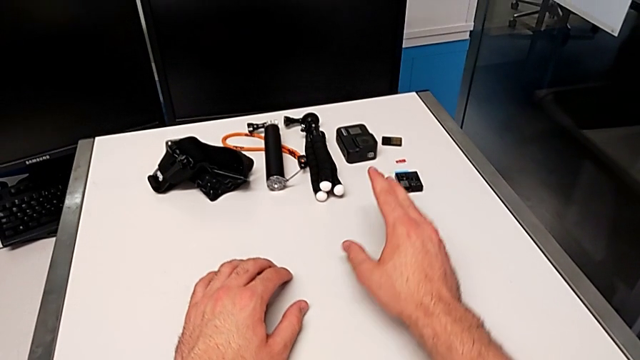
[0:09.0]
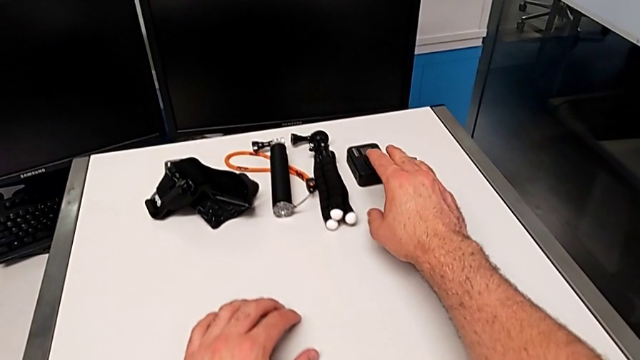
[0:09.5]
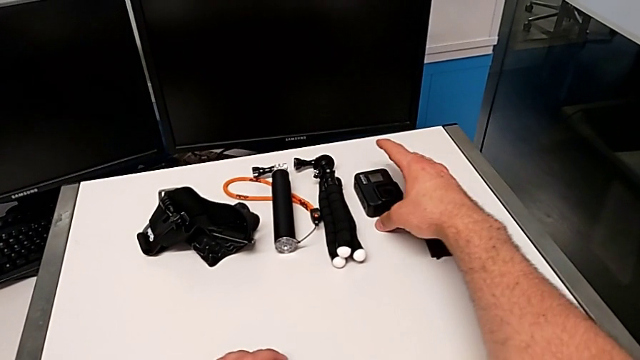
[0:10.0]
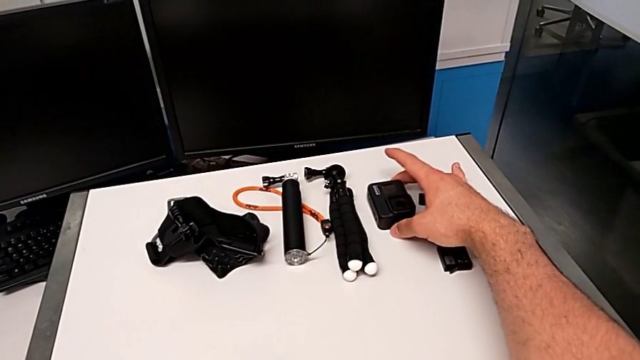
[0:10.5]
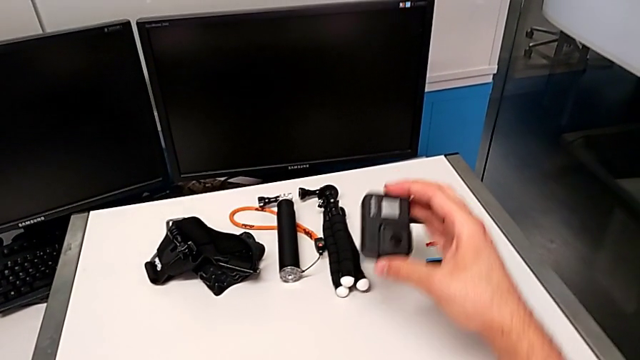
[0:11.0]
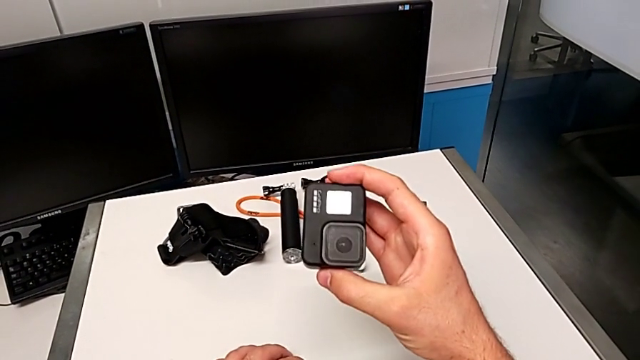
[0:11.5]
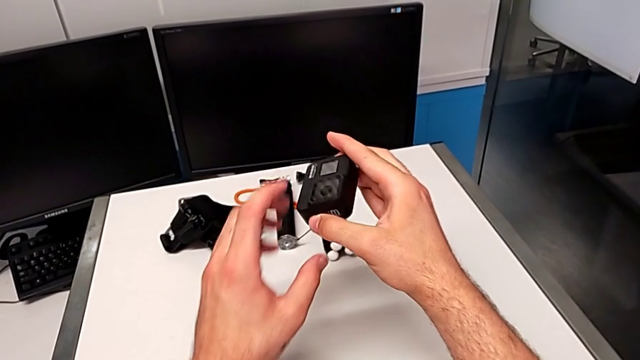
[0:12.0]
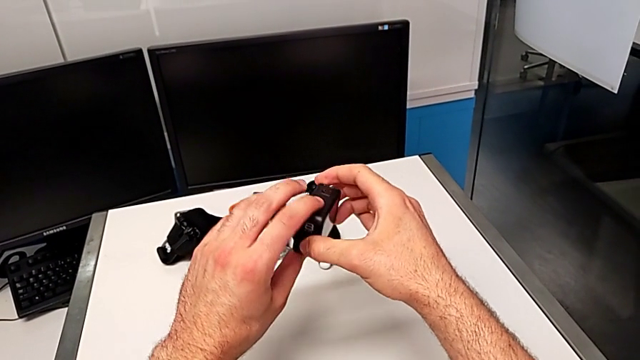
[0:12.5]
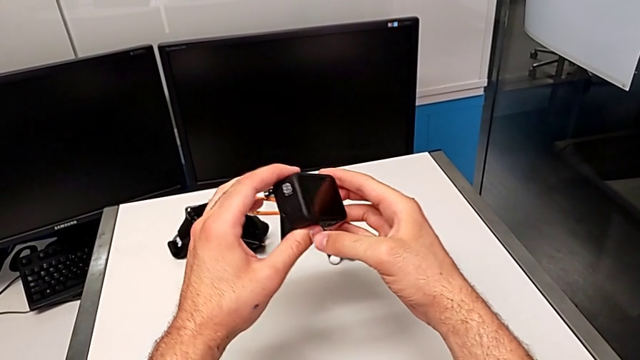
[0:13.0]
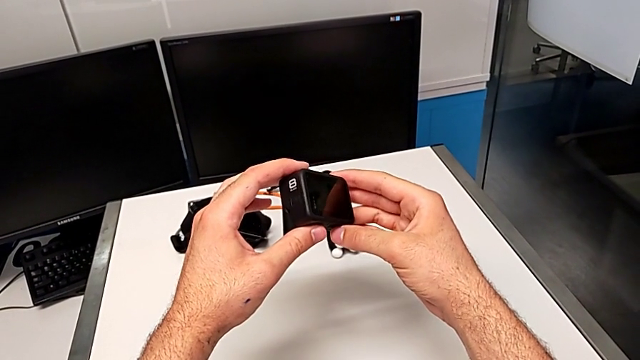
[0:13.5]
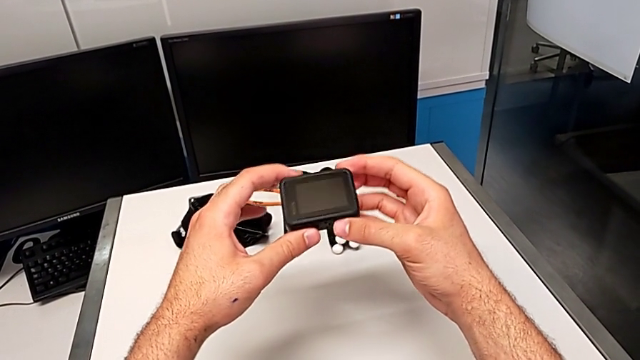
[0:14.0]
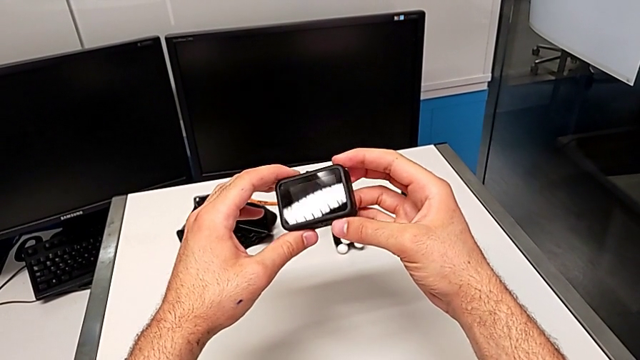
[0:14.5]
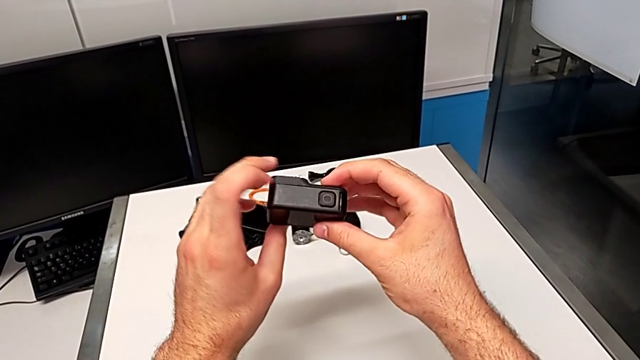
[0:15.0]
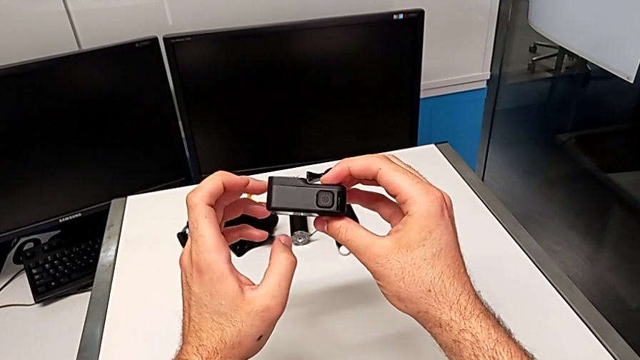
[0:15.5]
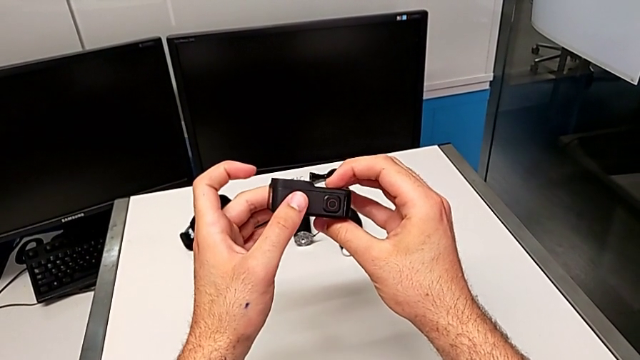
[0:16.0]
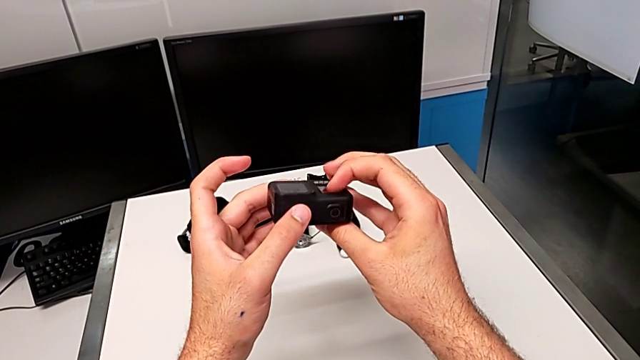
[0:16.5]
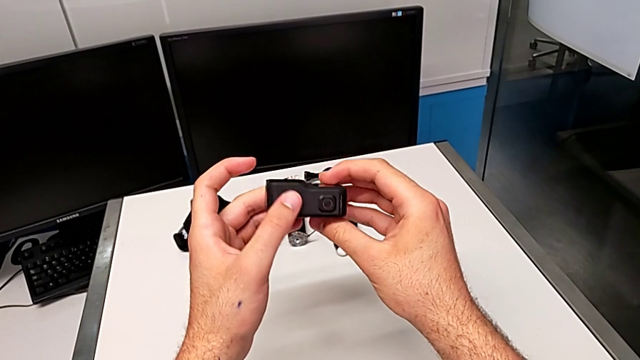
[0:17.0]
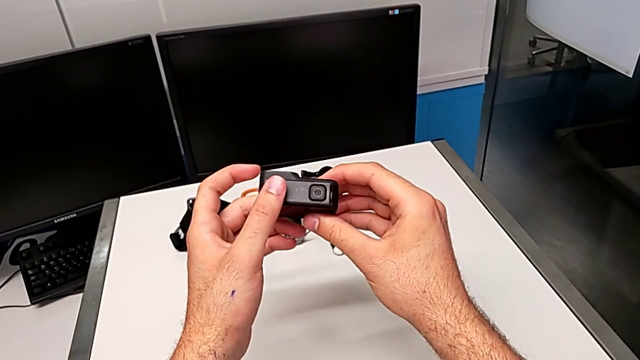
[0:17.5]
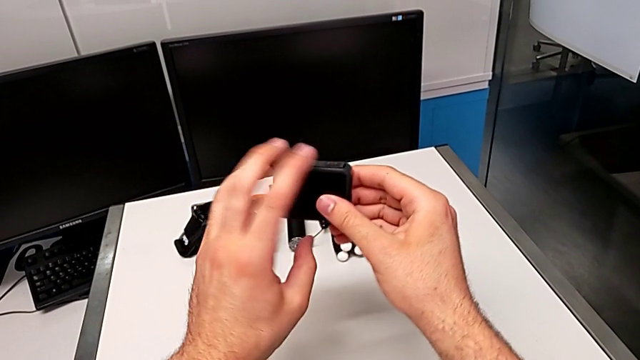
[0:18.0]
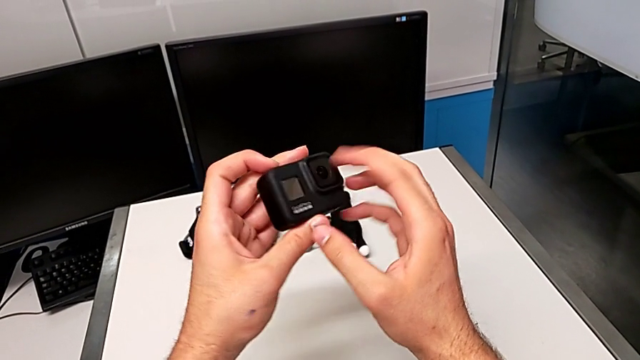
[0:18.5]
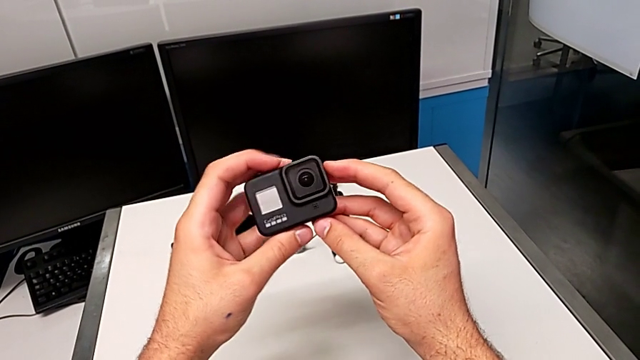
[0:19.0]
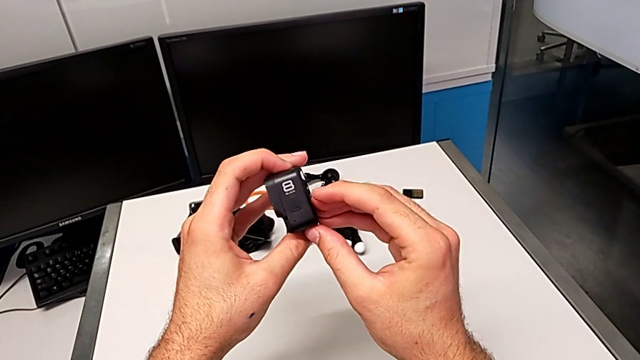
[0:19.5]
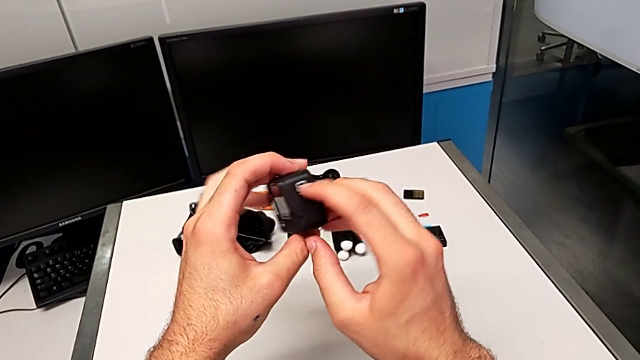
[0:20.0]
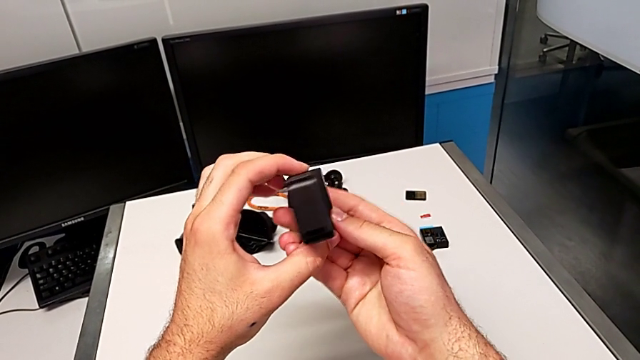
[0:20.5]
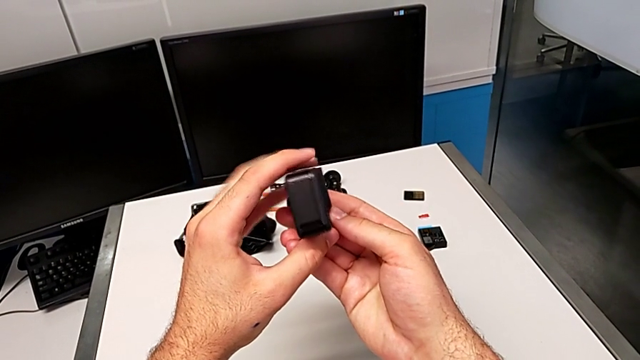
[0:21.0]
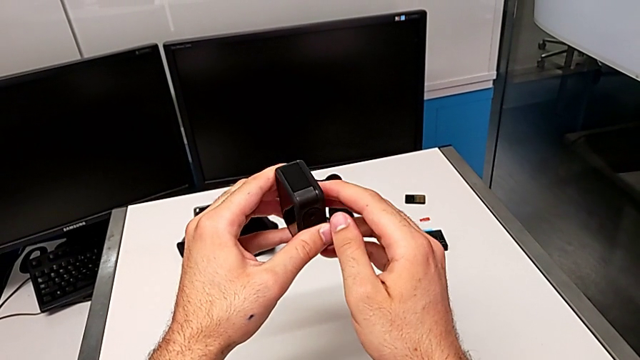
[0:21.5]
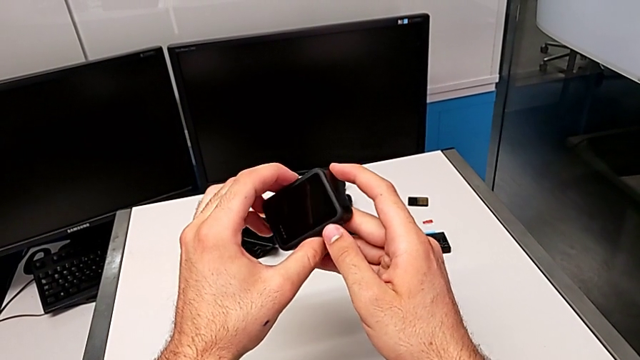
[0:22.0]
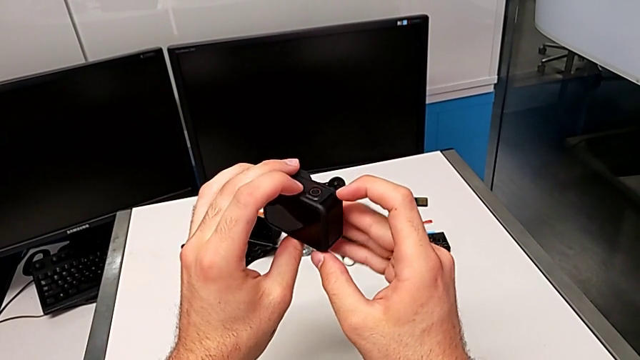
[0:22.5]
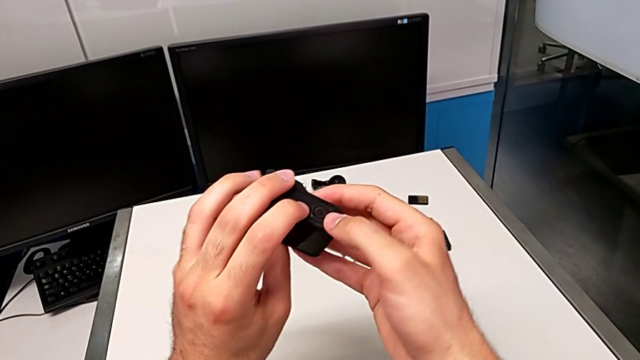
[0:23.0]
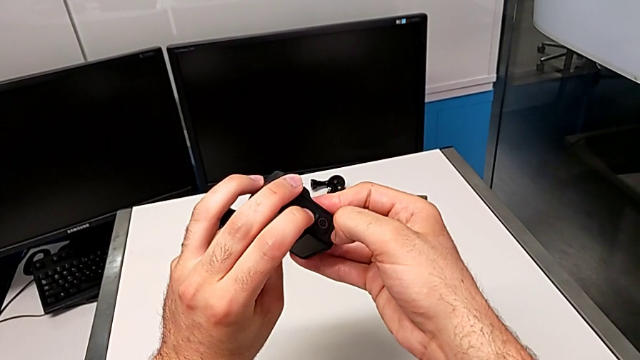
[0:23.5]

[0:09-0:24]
The camera wearer is changing the battery. They lift the GoPro, inspect the GoPro and pull the battery door.

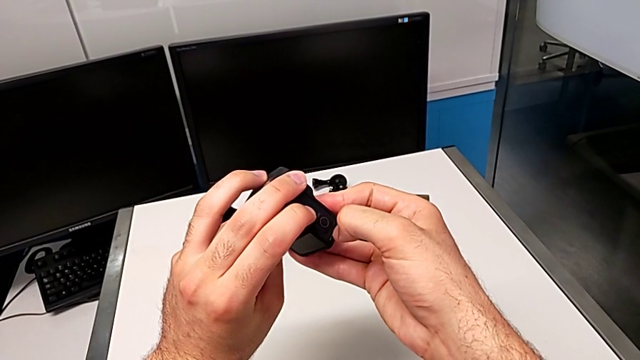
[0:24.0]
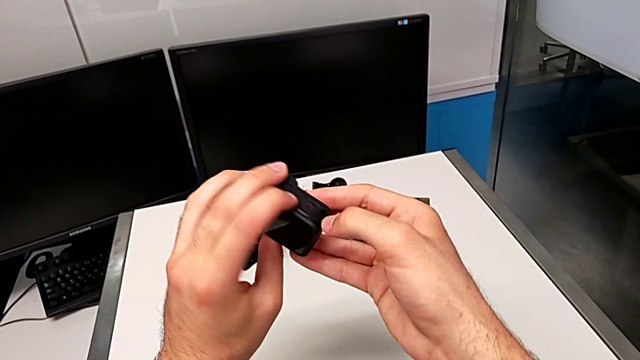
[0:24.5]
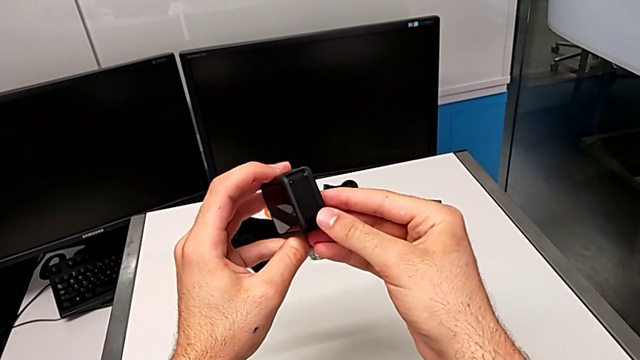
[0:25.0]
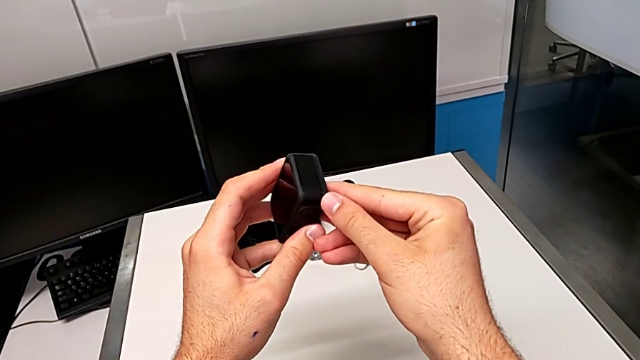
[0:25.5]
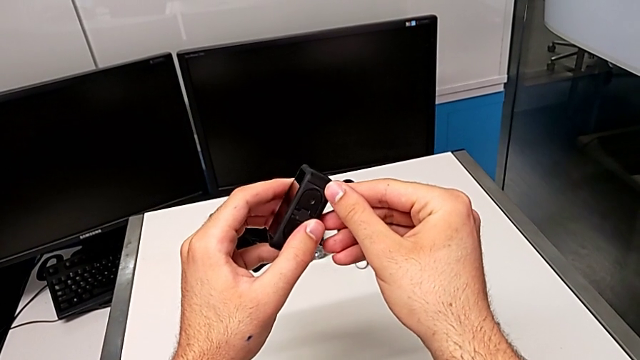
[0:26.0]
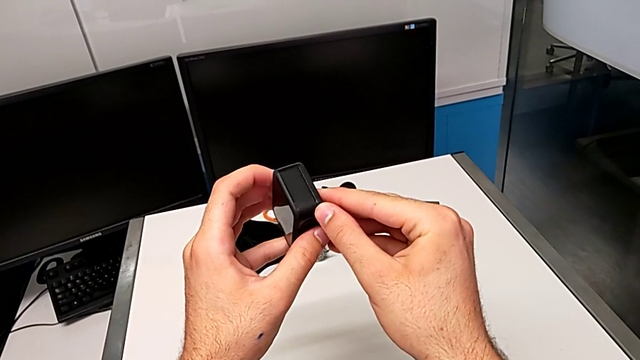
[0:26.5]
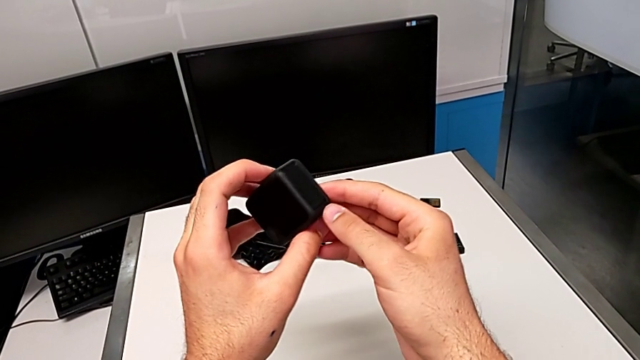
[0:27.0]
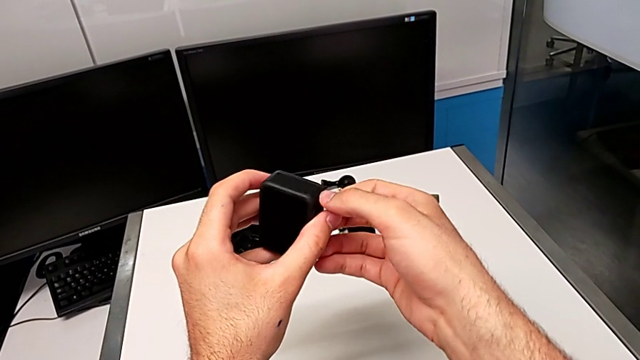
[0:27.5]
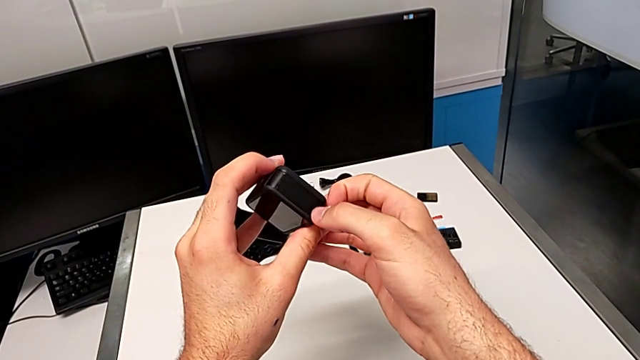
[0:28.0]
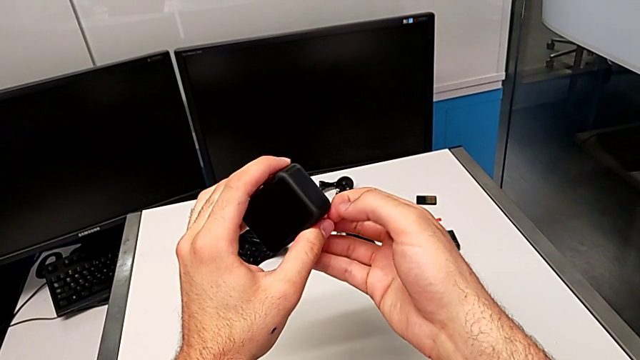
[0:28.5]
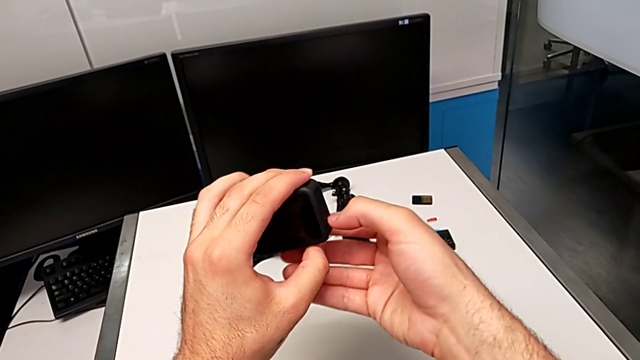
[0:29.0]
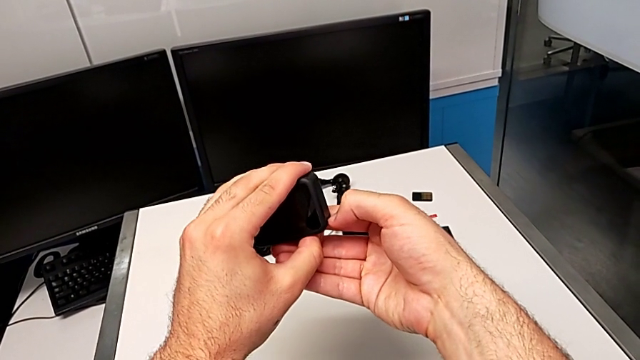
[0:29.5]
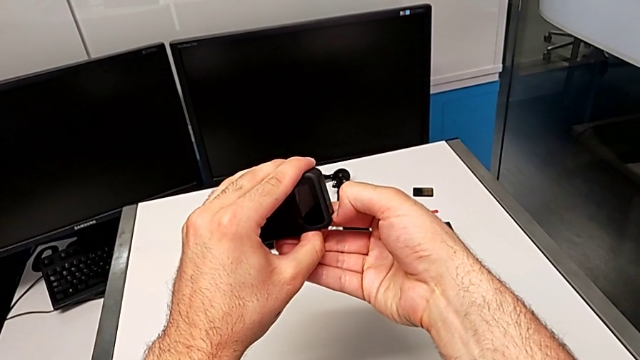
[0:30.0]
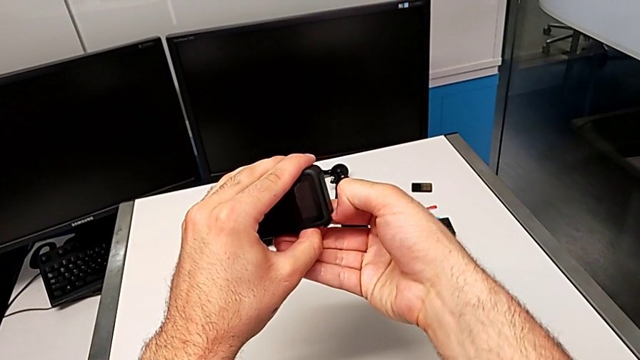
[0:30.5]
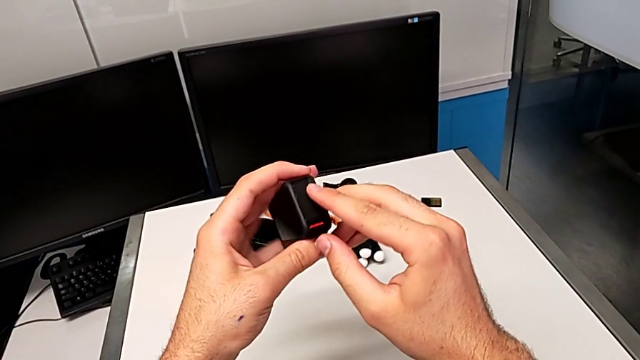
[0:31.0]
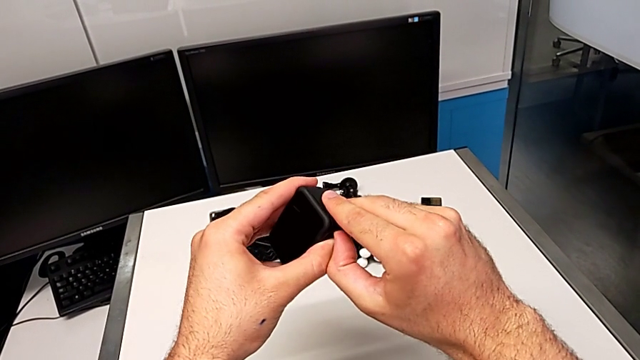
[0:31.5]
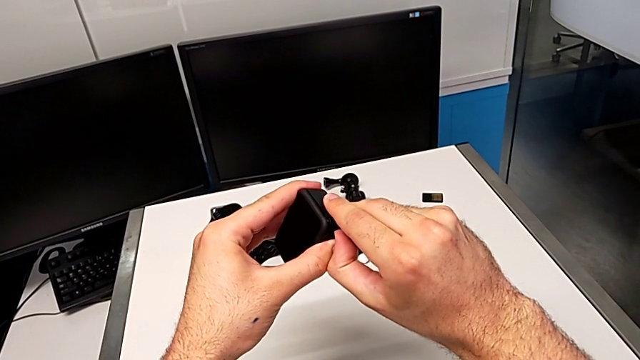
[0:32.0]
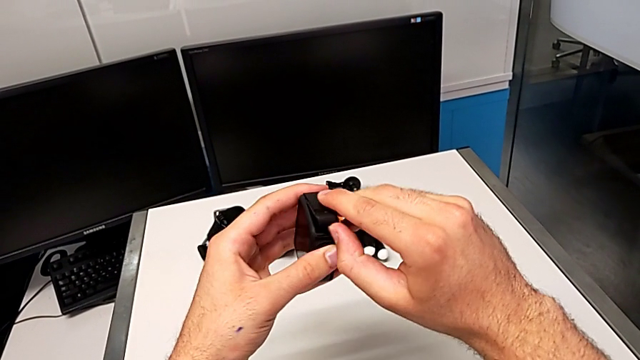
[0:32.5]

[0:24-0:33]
The camera wearer is changing the battery. They rotate the GoPro, pull the battery door and begin to open it.
